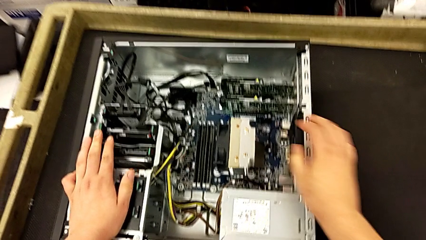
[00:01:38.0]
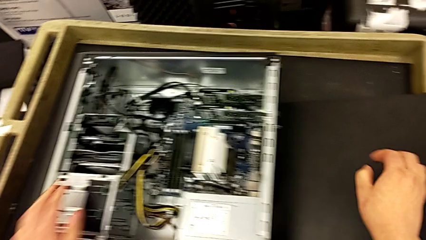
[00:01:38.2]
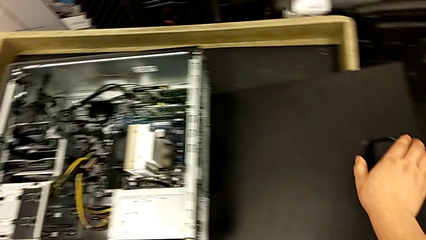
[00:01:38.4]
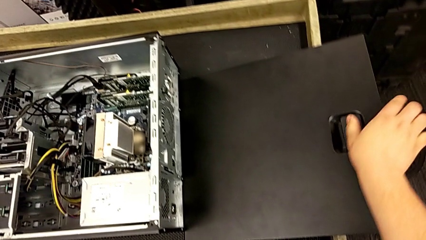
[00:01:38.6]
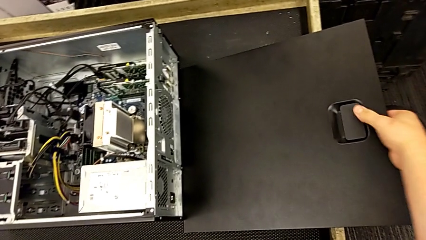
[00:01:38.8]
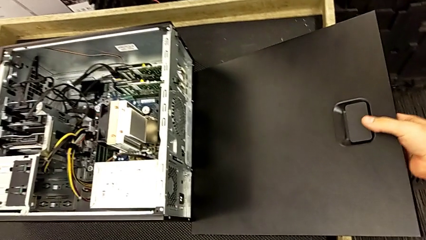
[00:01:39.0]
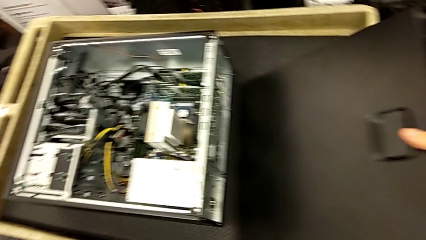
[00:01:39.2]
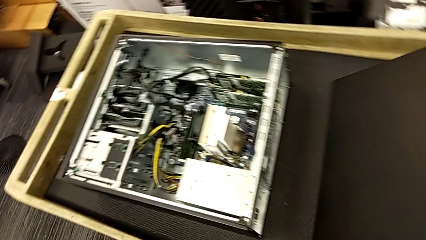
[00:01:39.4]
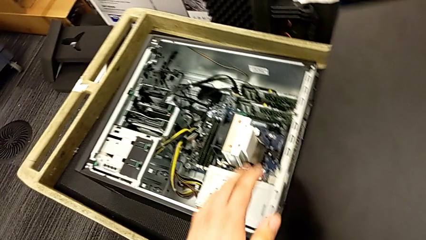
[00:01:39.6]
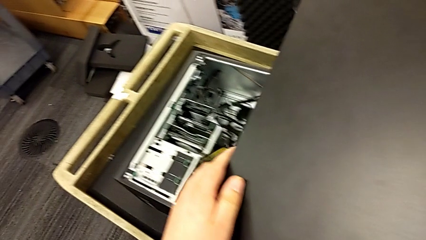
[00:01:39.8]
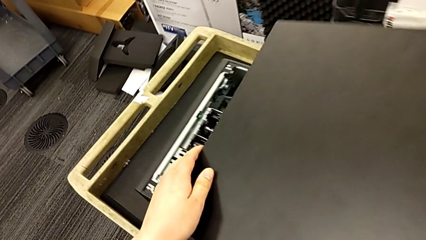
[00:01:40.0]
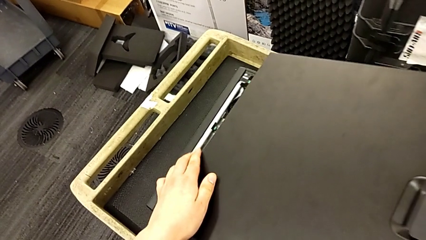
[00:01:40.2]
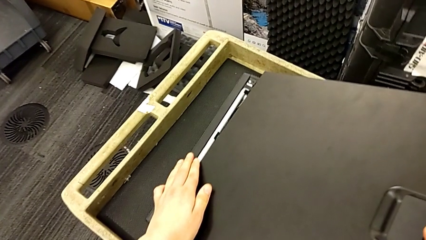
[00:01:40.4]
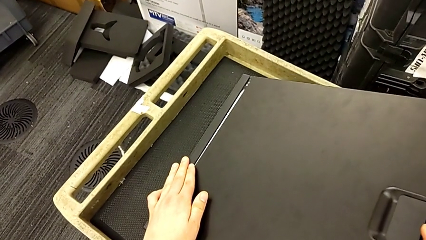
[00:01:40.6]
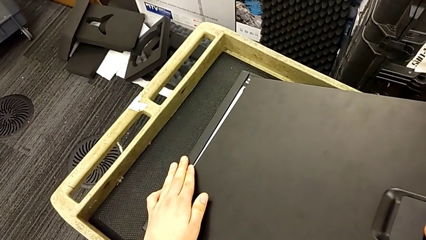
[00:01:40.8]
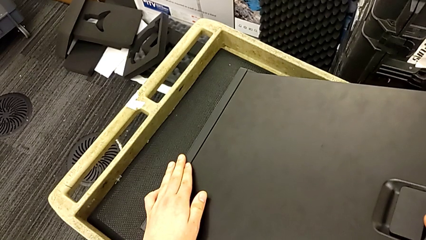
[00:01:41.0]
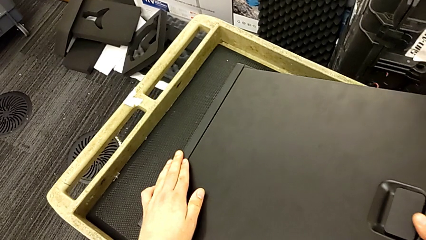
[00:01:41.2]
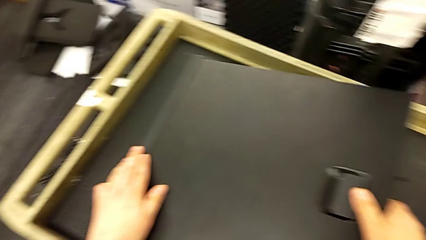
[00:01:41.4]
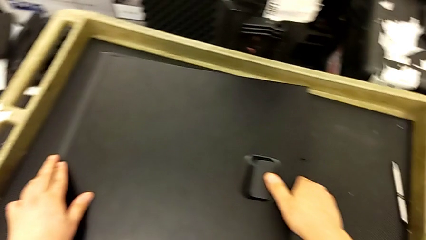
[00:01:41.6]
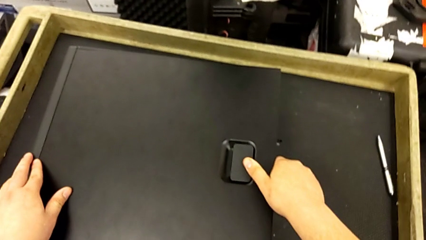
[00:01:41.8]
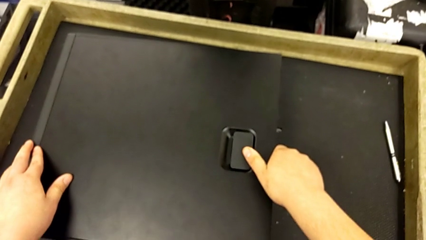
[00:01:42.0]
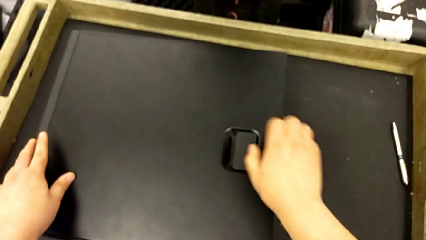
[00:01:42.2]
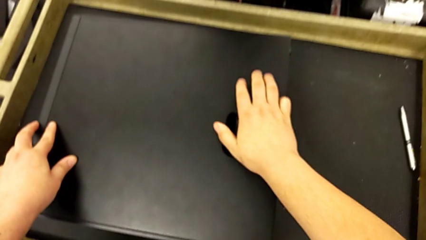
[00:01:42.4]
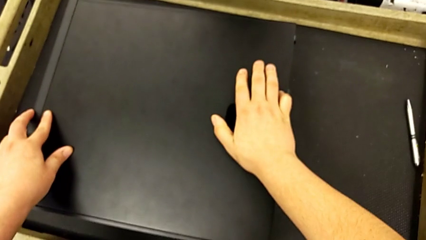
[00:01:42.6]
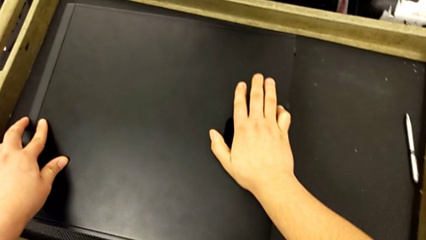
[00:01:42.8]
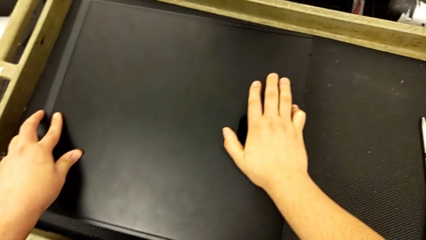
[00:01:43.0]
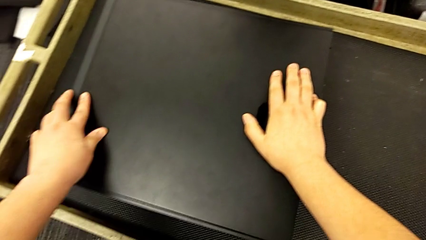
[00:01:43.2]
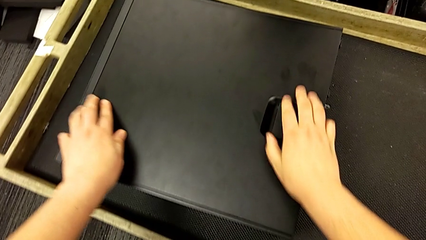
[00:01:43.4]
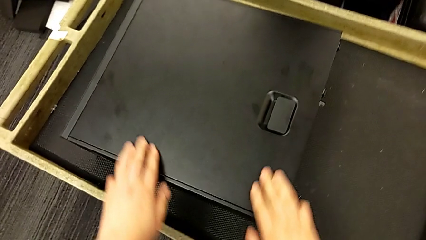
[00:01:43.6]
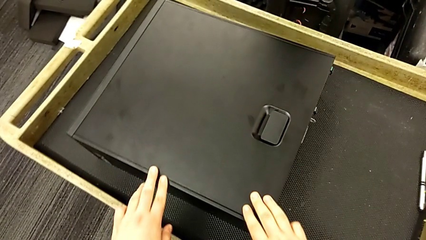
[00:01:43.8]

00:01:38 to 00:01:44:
The camera wearer closes up the computer tray. They grab the cover, lift it, align it and lock it.

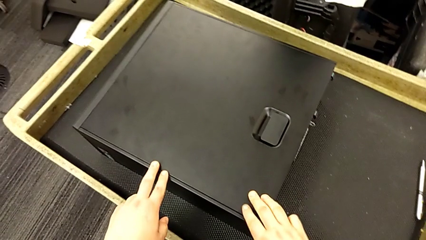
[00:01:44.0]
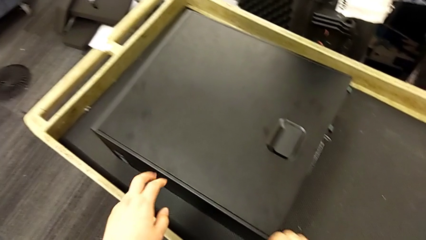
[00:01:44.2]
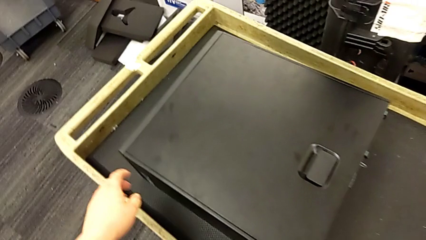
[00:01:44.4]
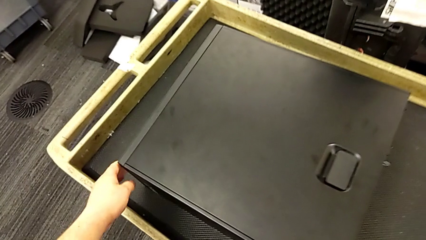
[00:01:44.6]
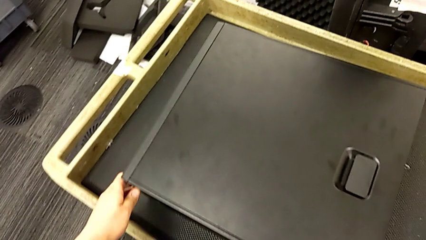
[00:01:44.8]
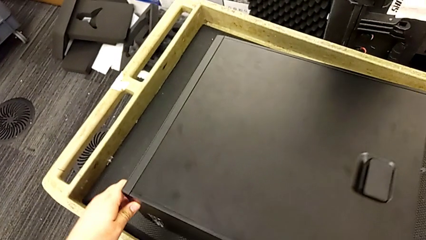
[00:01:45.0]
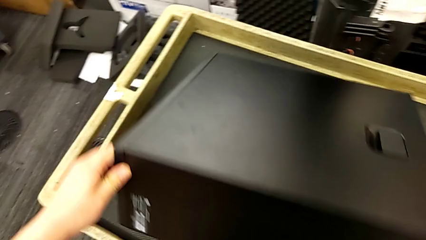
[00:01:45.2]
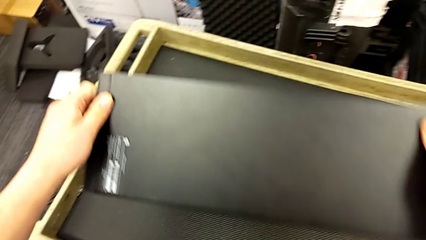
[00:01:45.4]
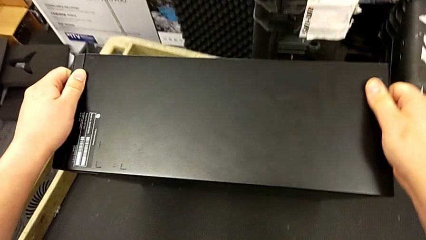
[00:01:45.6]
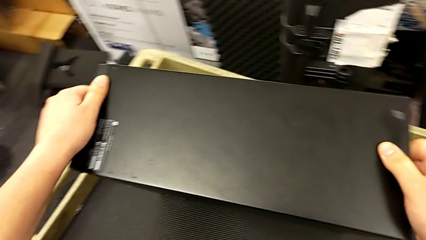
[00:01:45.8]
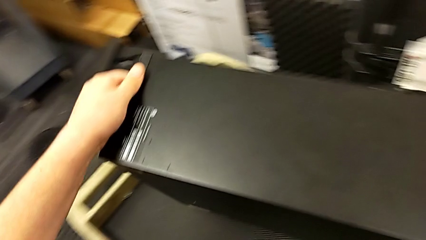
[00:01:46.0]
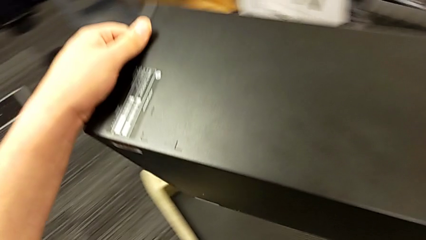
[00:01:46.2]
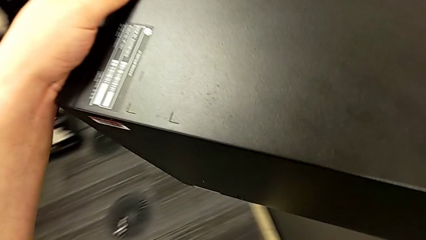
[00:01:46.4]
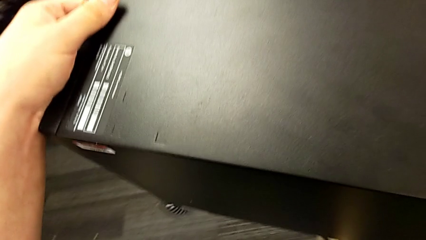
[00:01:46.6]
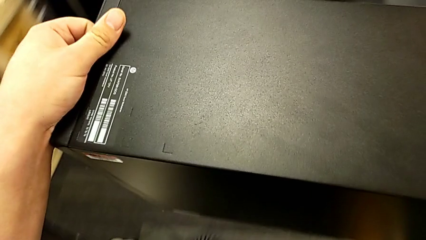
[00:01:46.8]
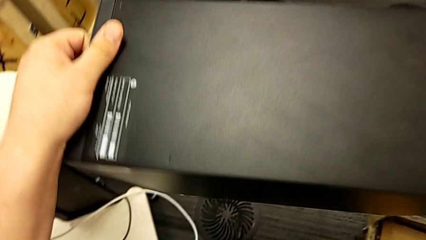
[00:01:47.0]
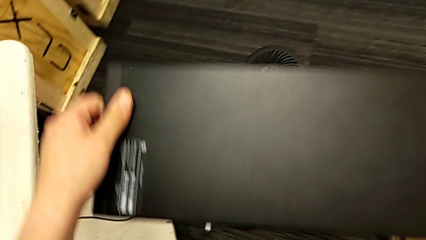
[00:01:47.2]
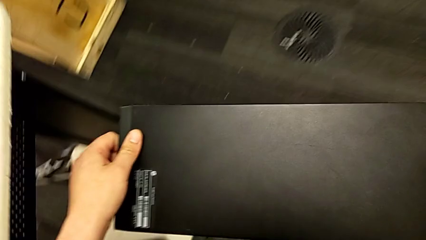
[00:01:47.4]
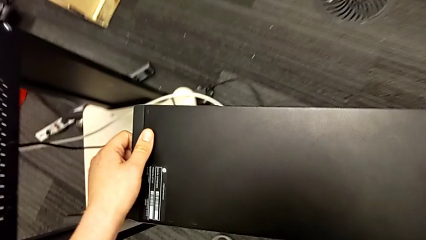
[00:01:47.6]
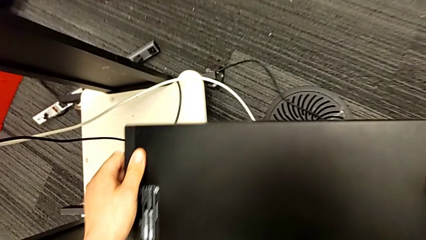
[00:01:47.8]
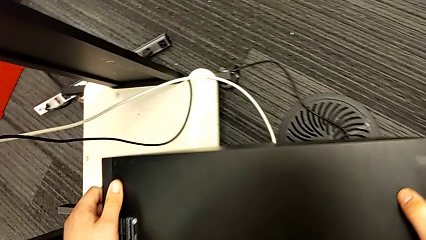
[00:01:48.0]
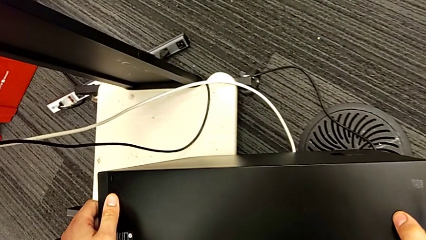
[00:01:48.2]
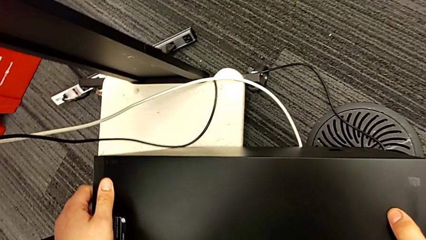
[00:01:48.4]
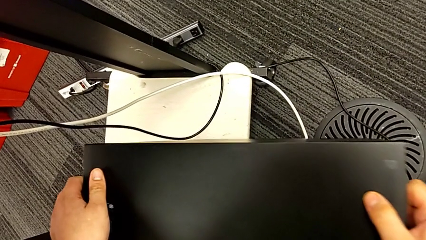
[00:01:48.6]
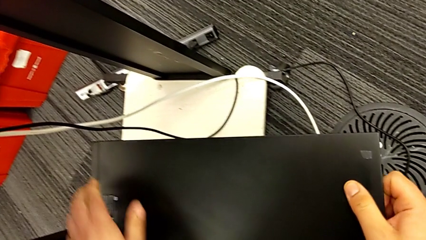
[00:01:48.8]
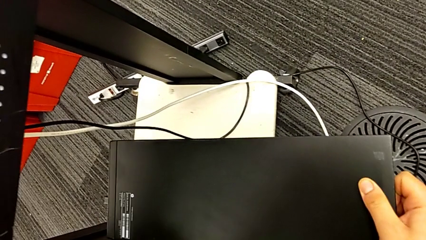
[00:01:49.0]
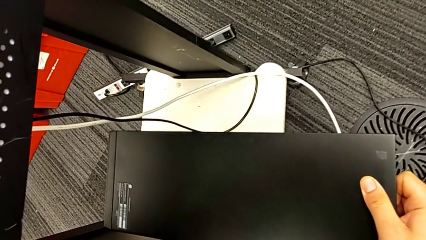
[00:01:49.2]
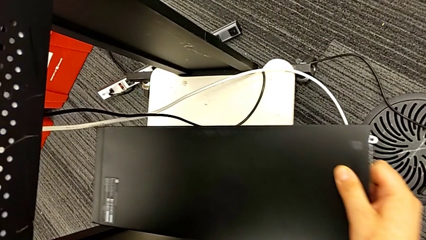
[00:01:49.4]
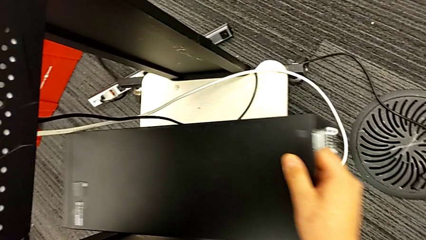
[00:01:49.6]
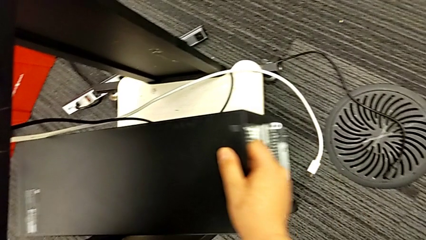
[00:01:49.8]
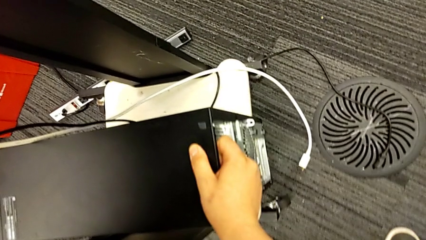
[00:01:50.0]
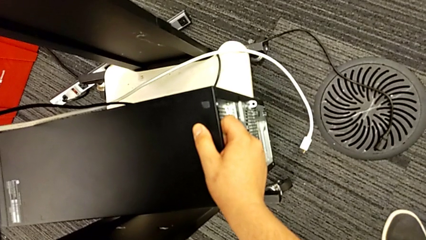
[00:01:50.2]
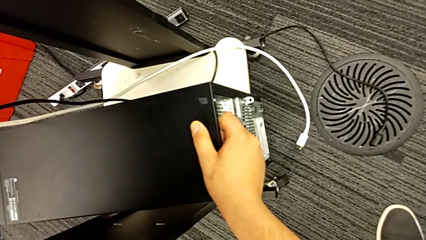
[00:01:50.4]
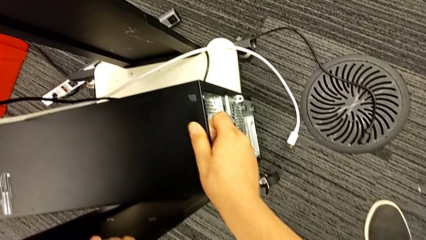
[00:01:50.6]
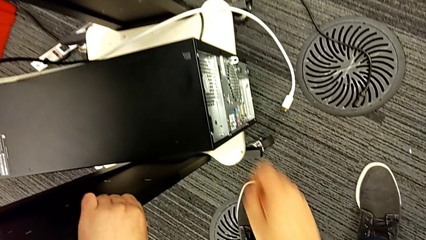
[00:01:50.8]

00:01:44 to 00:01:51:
The camera wearer lifts the computer. They grab the computer tower, lift it and slide it.
